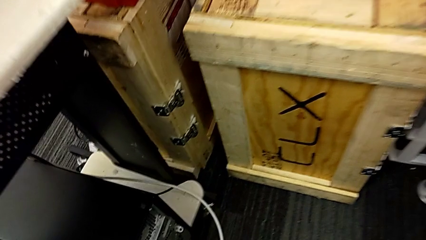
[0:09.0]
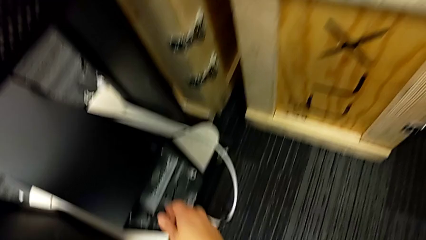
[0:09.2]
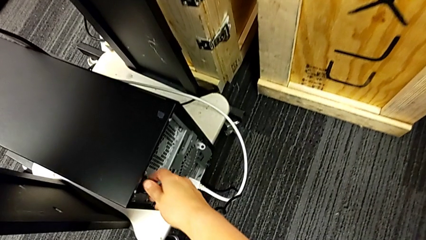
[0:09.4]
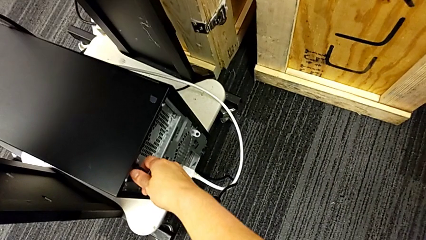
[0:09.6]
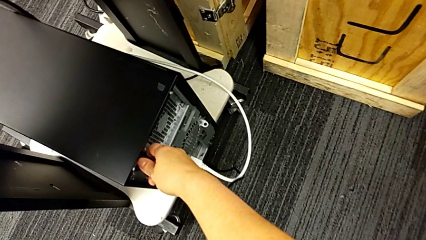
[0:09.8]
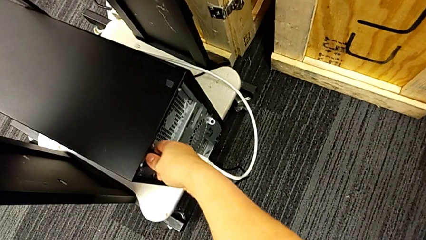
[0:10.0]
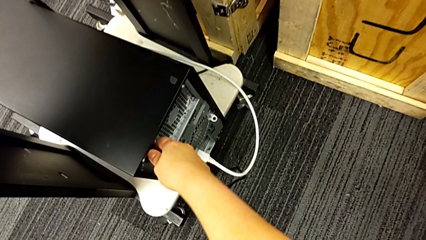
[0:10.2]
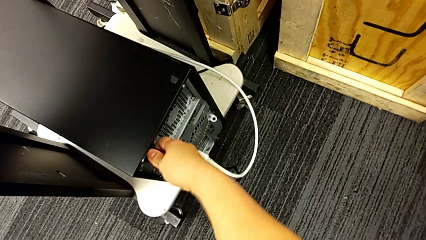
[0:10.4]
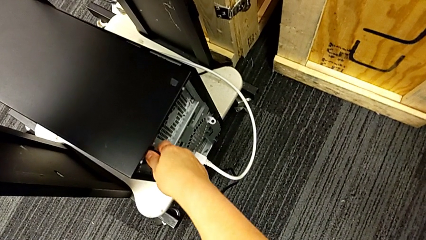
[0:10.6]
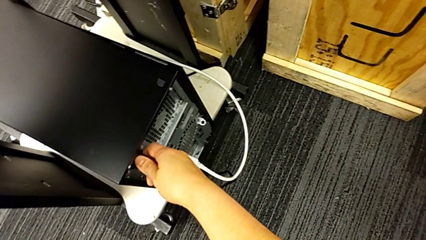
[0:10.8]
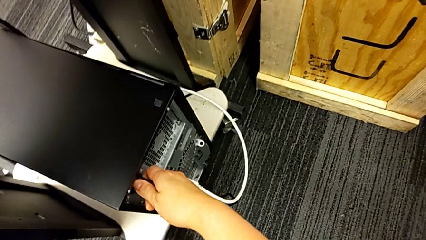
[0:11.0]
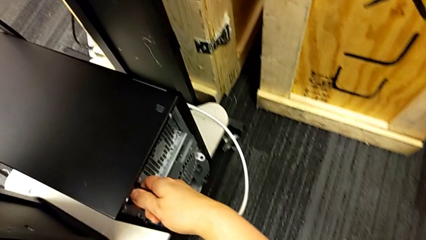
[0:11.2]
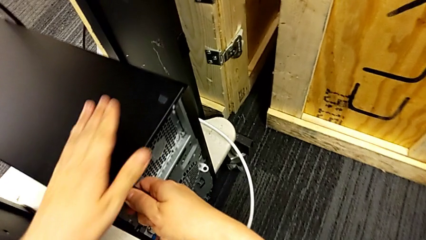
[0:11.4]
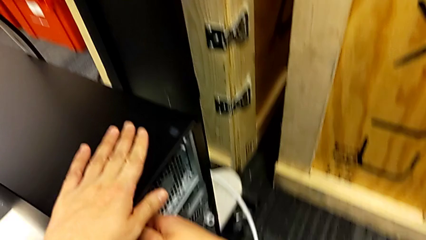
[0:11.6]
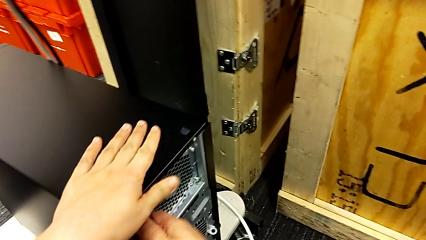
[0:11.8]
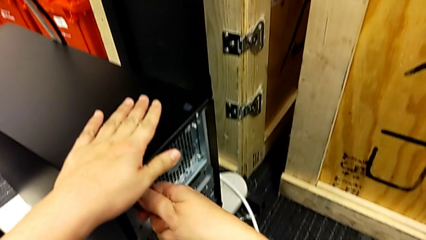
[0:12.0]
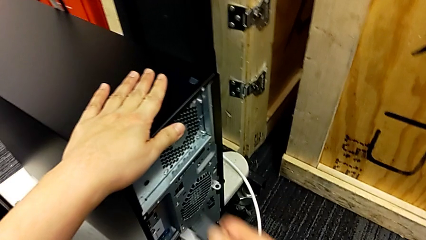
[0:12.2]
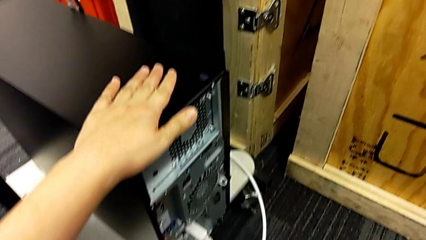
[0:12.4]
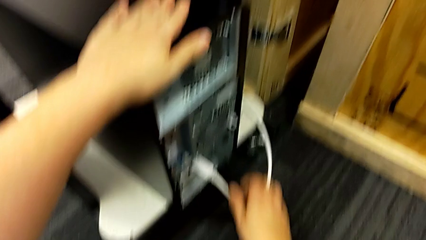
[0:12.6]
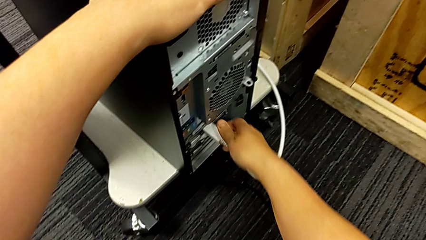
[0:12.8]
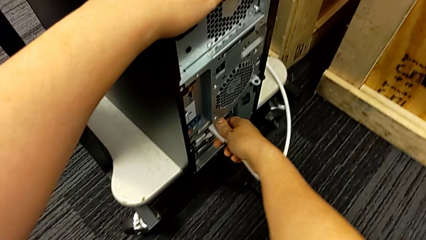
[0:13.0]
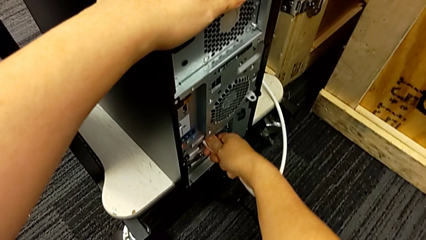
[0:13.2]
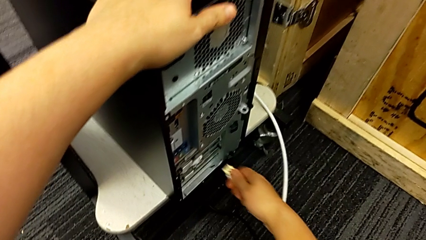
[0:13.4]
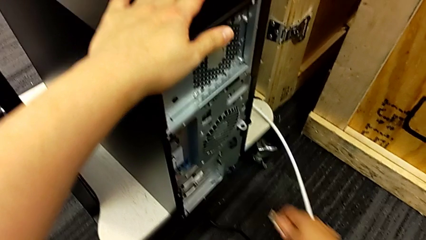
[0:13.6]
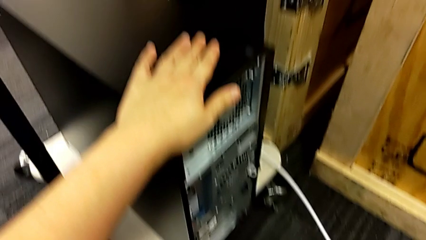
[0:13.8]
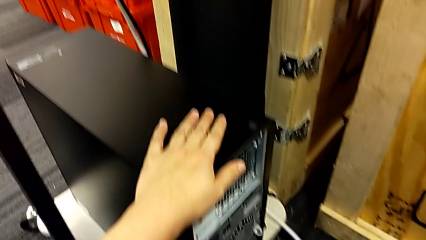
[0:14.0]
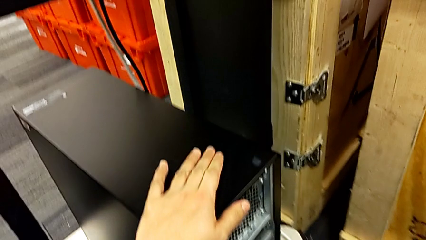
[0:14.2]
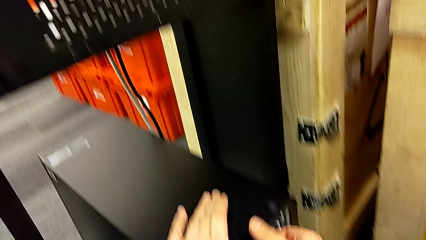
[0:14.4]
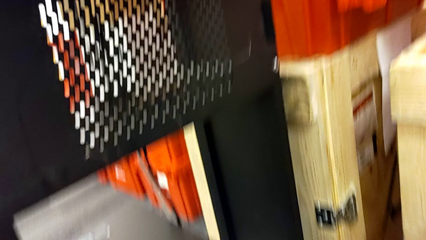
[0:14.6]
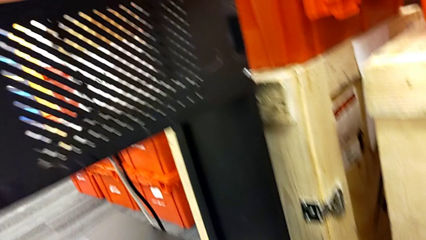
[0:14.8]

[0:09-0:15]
The camera wearer unplugs the computer power supply and HDMI cable. They grab the cable power supply, withdraw the cable power supply, grab the HDMI cable and withdraw the cable power supply.

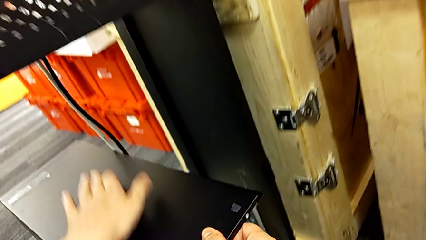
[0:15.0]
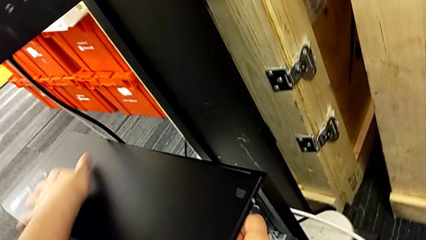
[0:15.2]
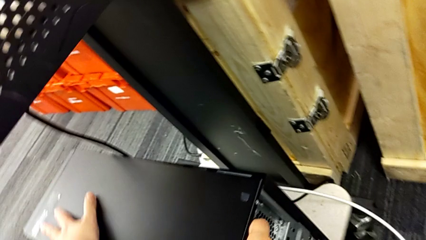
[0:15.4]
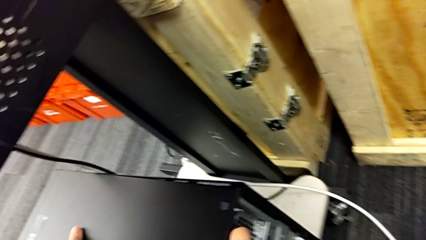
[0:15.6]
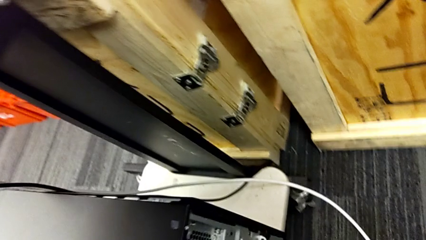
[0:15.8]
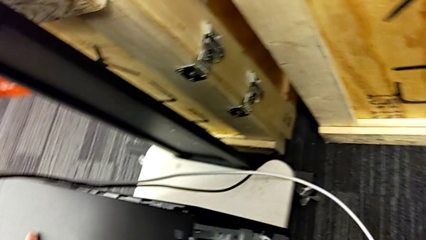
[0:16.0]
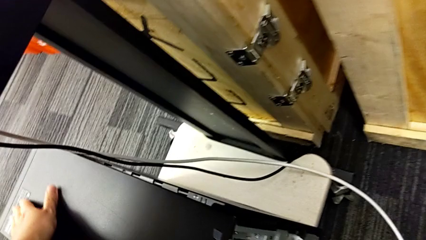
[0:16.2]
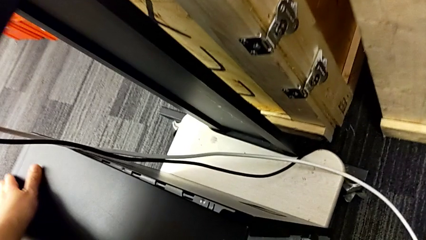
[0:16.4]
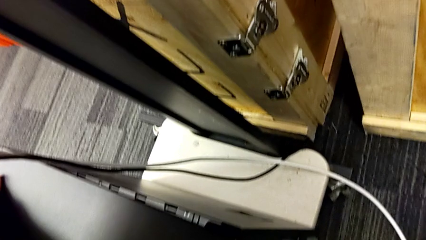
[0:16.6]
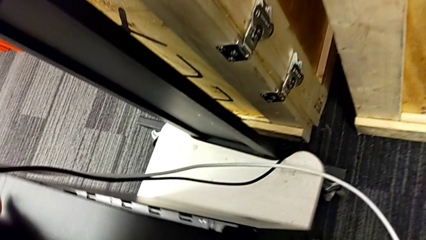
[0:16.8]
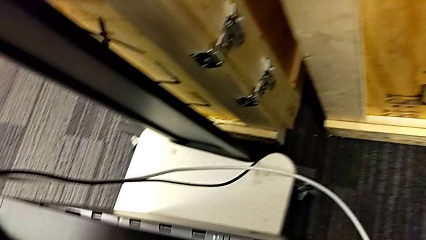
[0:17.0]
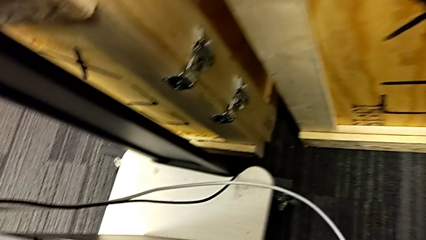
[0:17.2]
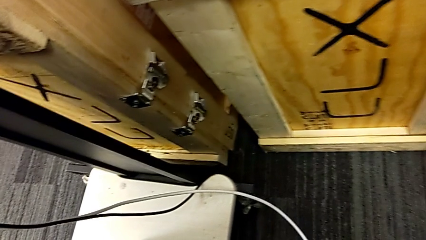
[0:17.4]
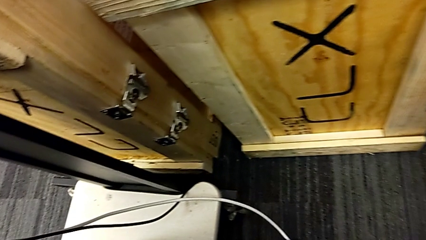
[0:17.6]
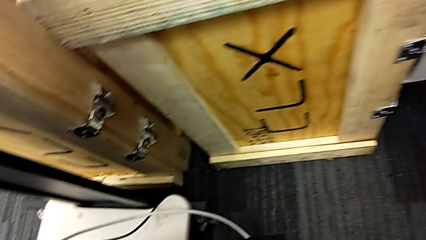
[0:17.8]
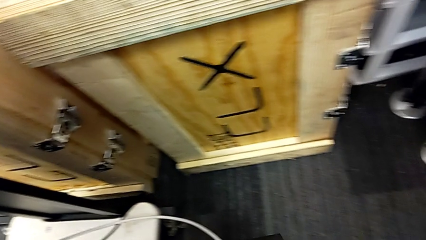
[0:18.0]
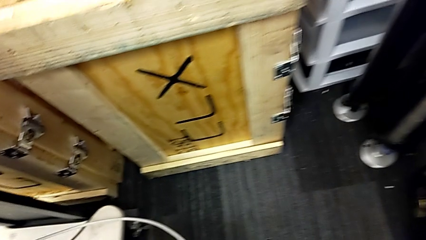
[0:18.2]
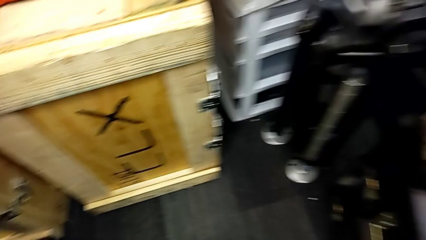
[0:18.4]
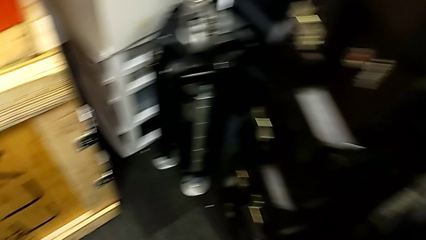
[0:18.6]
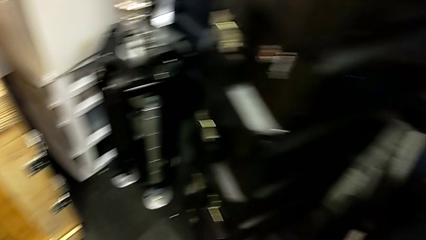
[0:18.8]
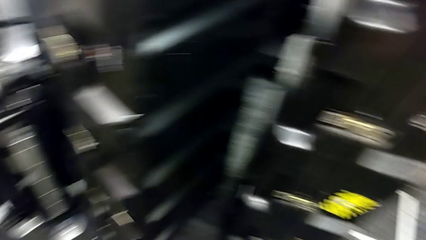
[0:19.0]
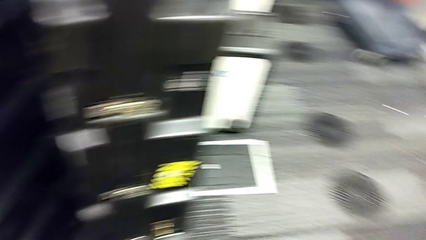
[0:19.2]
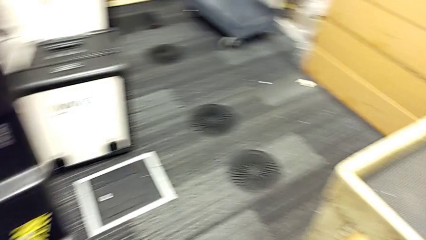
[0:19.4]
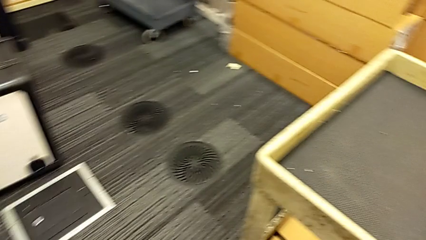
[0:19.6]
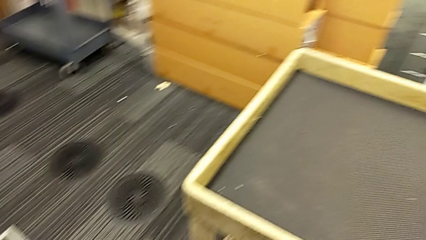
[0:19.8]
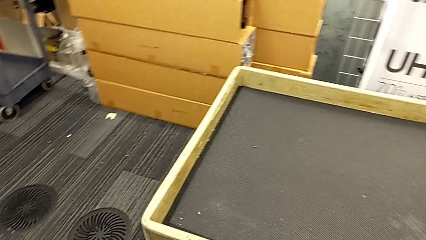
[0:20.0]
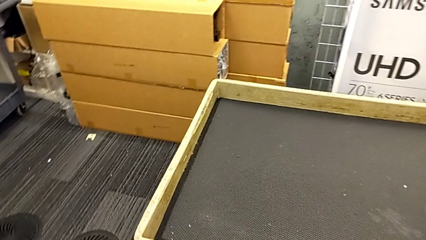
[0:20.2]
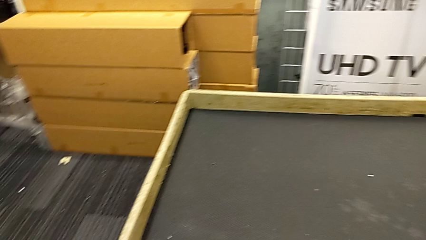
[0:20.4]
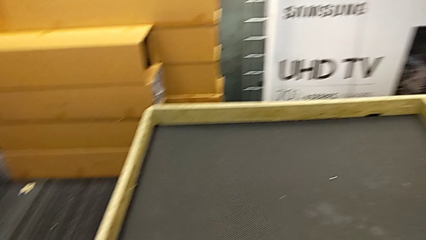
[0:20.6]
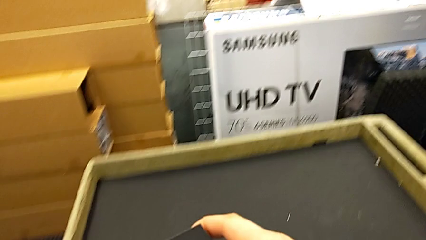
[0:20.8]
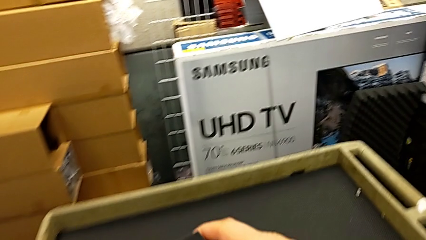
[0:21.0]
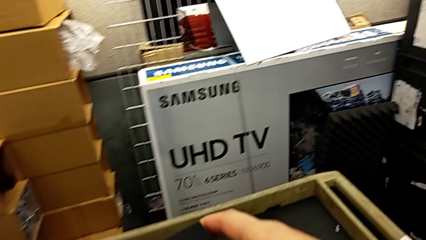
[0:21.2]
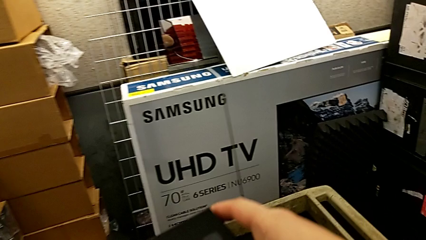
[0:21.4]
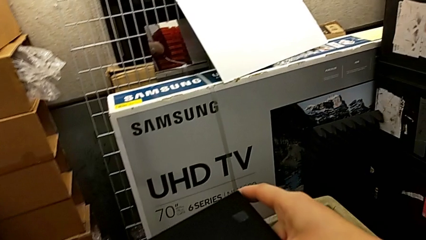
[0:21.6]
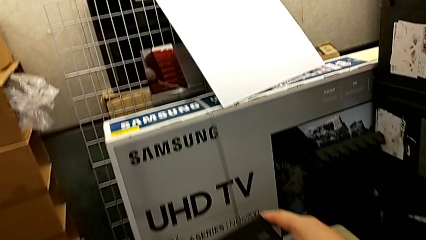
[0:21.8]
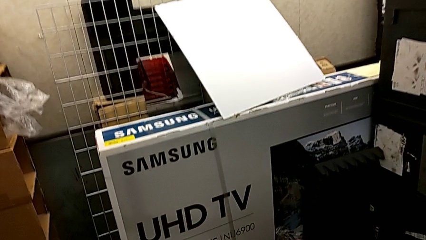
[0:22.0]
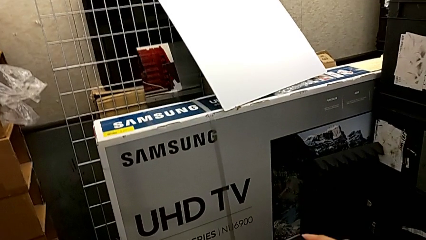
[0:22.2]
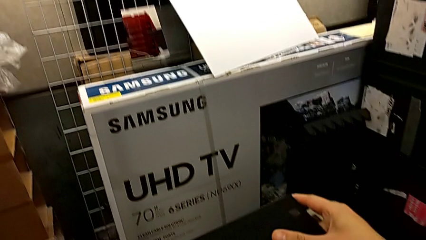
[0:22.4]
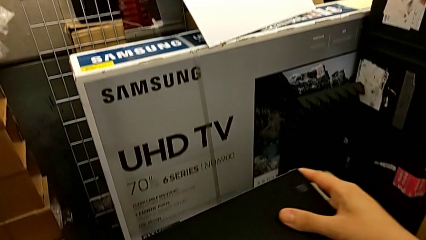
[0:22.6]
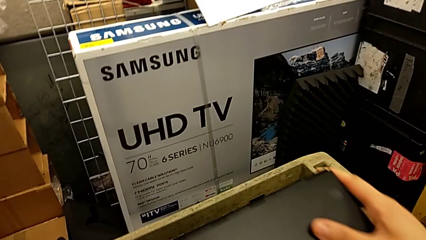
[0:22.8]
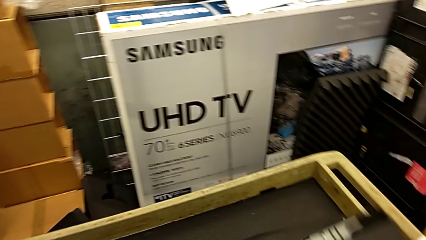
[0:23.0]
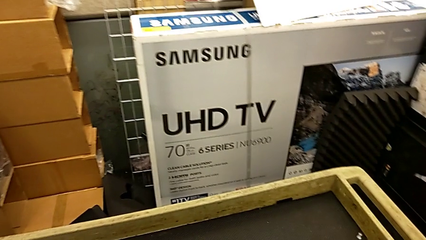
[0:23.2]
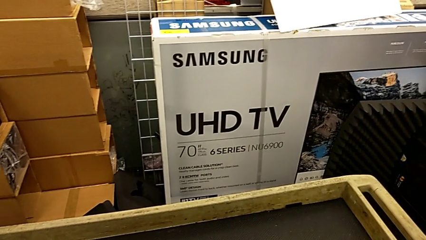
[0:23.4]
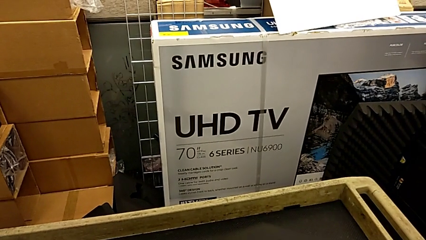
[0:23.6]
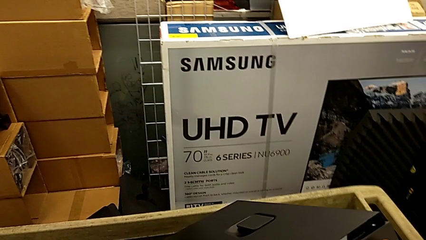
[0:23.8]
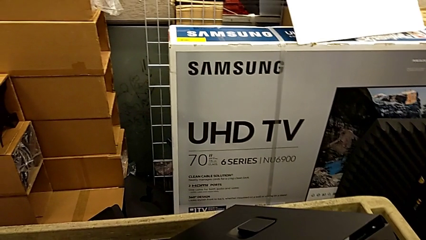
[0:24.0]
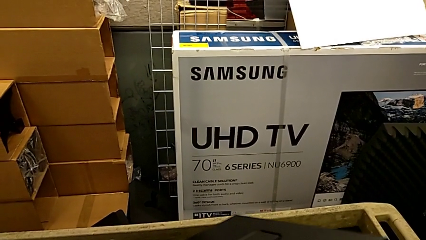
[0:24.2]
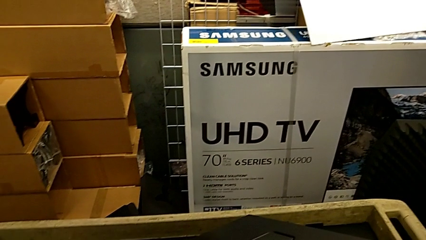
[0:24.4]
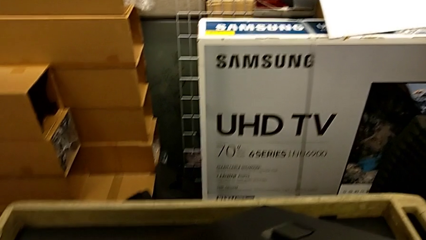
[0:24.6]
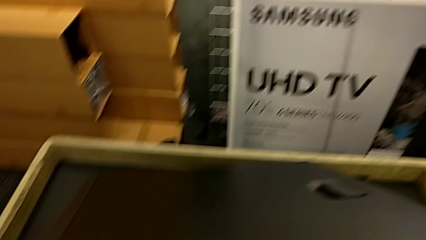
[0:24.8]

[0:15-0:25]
The camera wearer is placing the computer on the table. They grab the computer tower, lift it and begin to place it.
